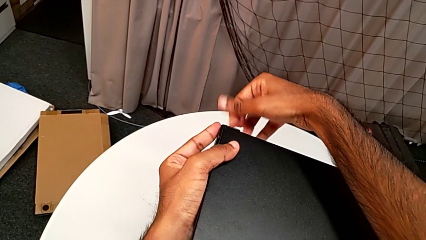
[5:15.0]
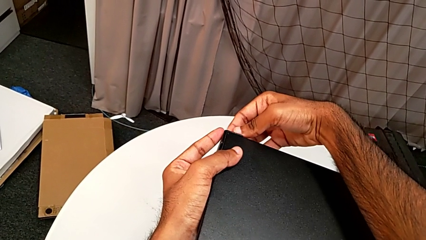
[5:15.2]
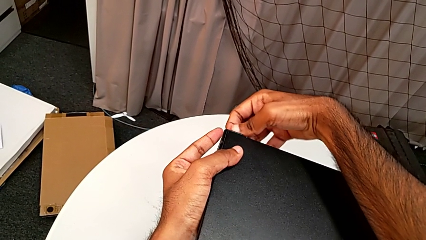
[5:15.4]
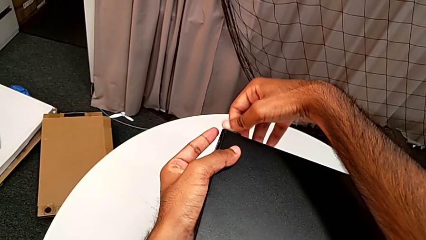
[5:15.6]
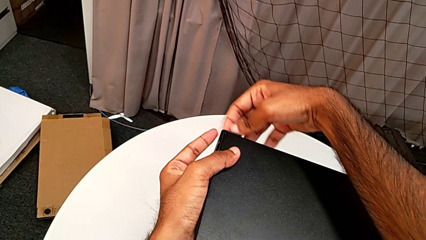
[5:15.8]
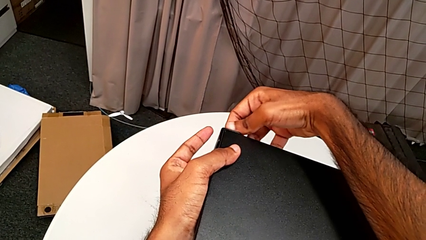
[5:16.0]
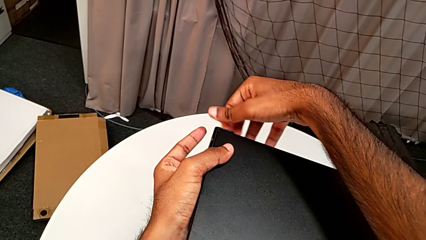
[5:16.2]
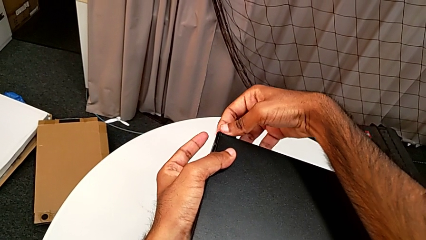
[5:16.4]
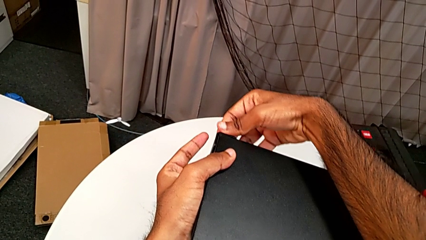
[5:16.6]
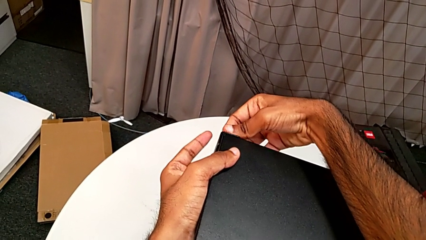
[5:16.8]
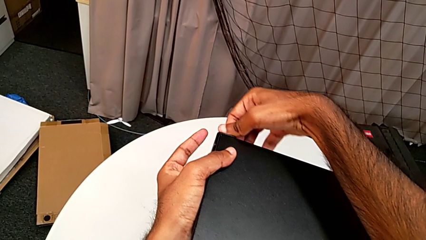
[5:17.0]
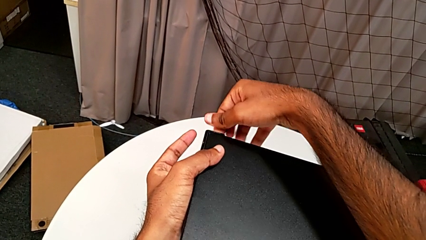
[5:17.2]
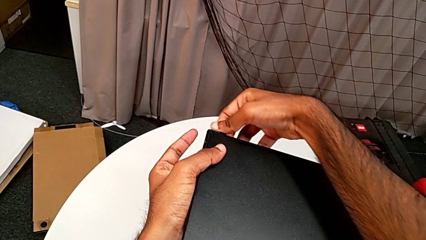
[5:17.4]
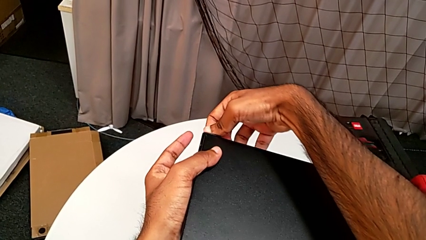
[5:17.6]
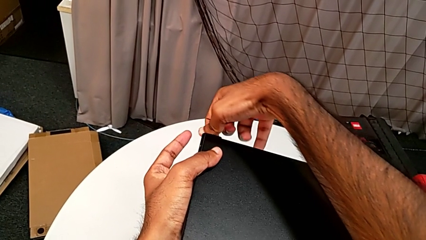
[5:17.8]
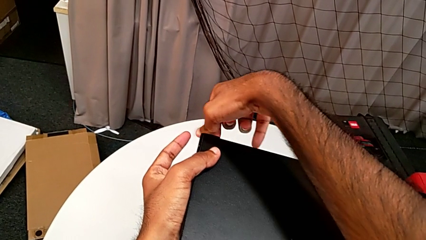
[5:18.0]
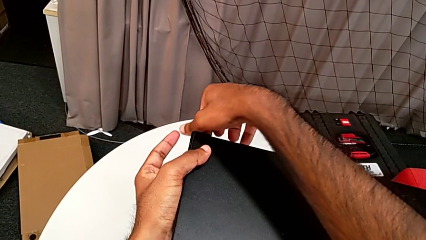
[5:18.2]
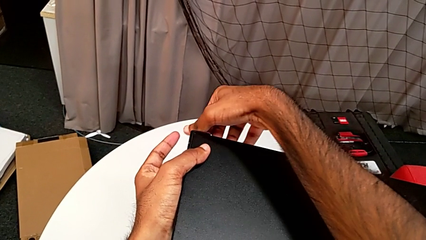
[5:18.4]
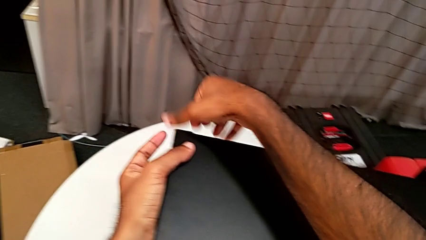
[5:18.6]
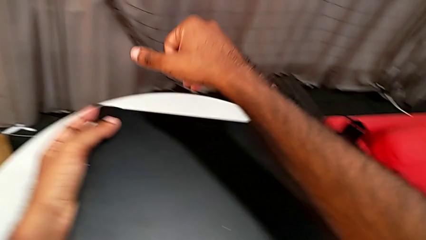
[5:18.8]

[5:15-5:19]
The camera wearer is screwing one side of the second leg of the table. They keep screwing the hex socket head.

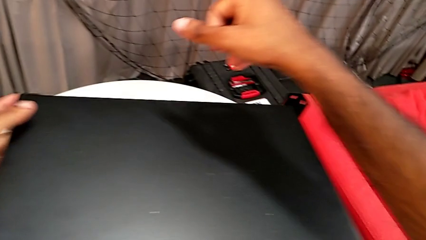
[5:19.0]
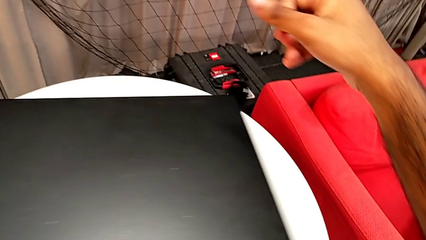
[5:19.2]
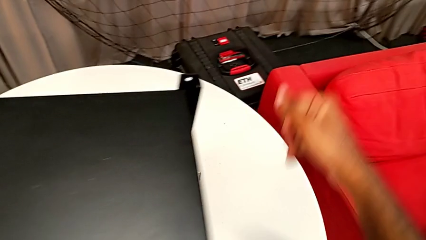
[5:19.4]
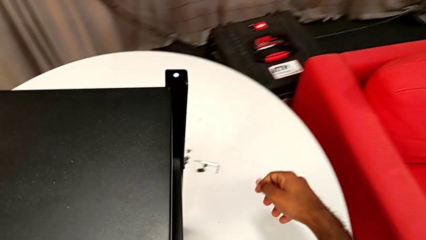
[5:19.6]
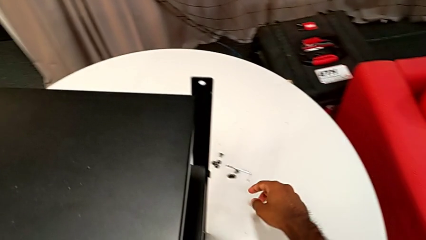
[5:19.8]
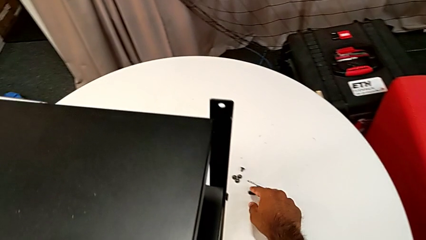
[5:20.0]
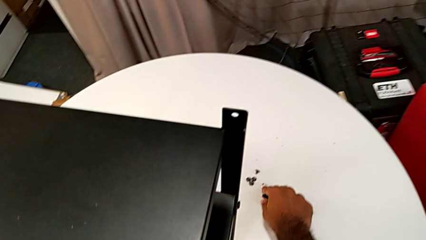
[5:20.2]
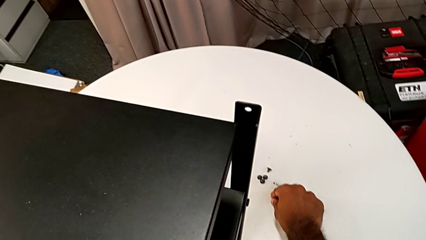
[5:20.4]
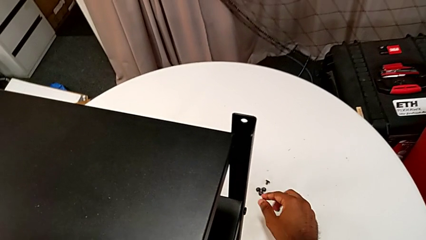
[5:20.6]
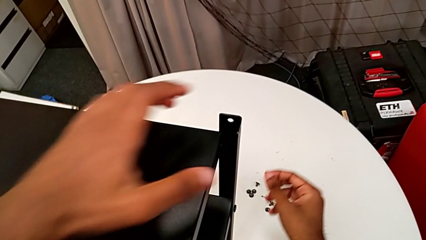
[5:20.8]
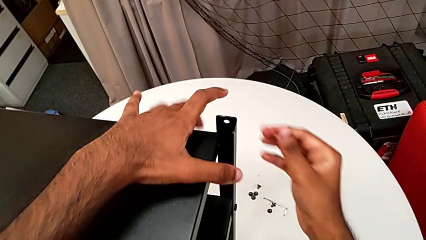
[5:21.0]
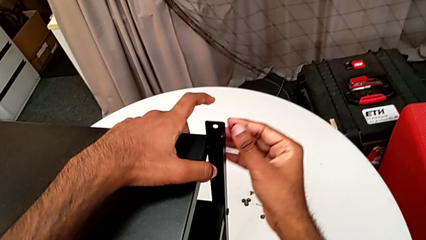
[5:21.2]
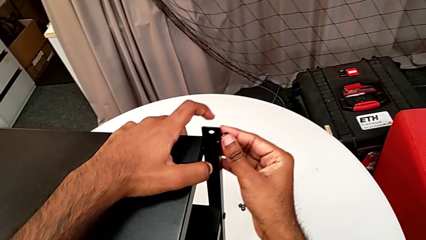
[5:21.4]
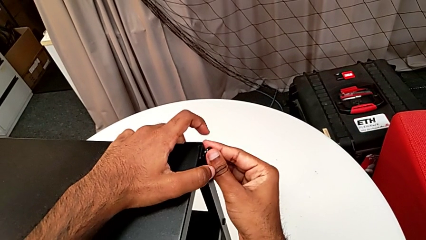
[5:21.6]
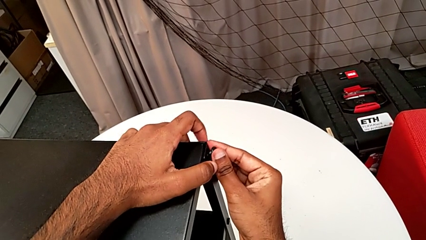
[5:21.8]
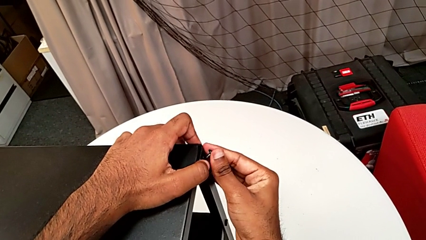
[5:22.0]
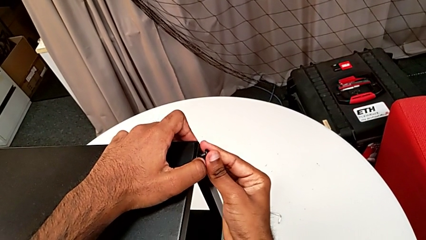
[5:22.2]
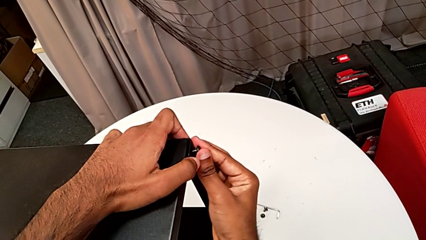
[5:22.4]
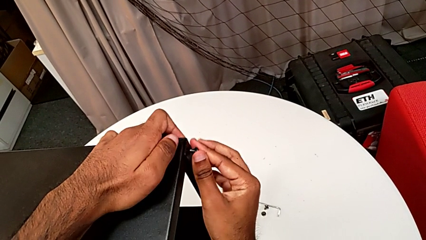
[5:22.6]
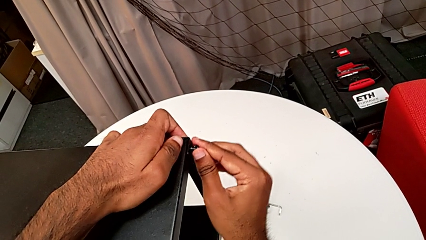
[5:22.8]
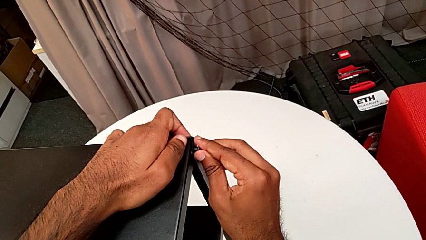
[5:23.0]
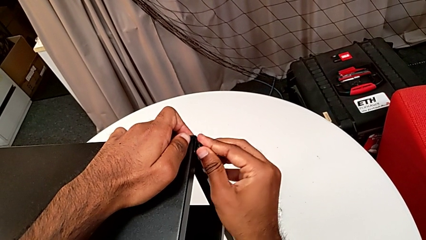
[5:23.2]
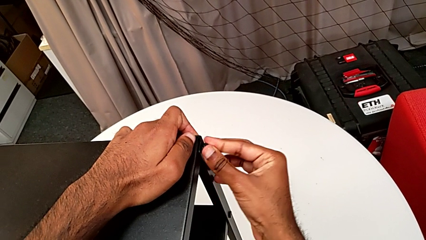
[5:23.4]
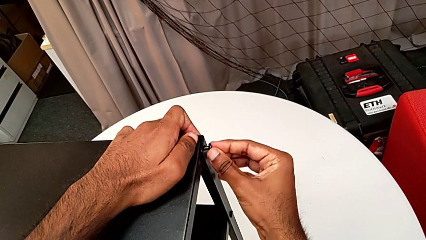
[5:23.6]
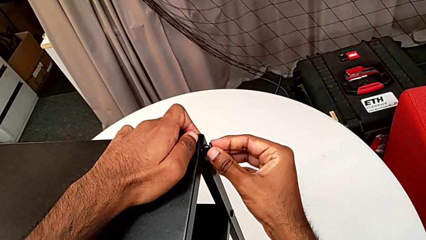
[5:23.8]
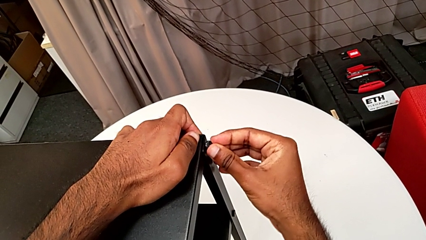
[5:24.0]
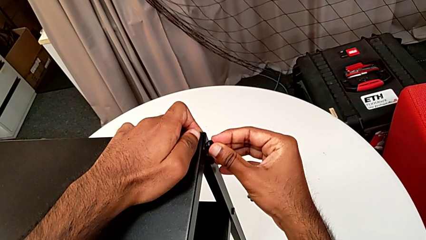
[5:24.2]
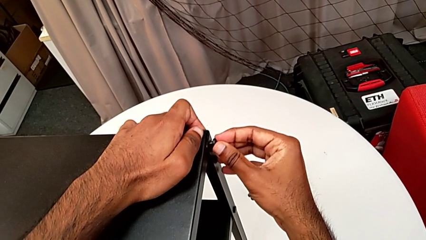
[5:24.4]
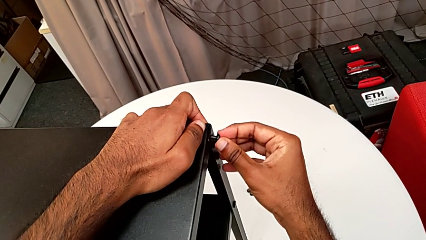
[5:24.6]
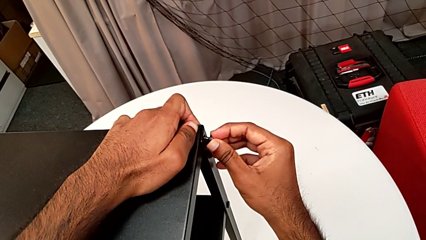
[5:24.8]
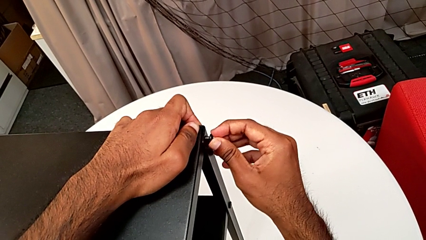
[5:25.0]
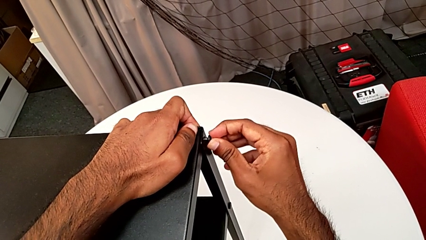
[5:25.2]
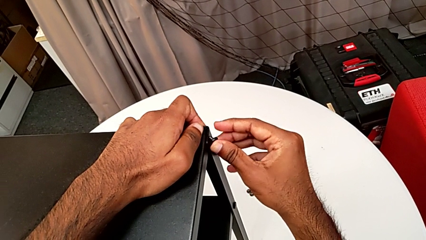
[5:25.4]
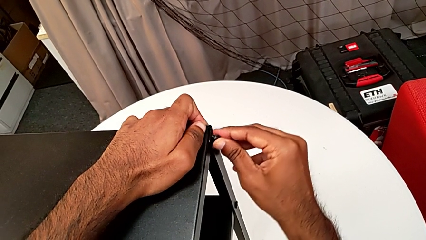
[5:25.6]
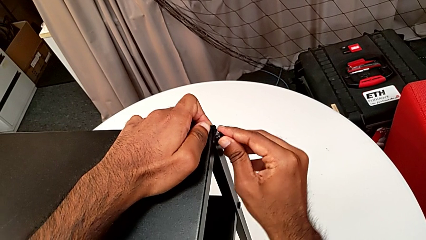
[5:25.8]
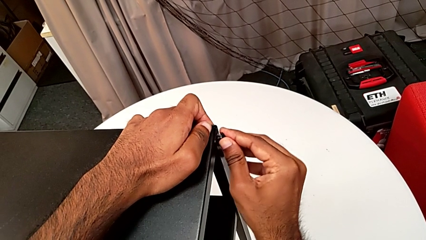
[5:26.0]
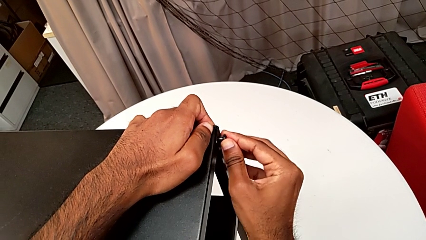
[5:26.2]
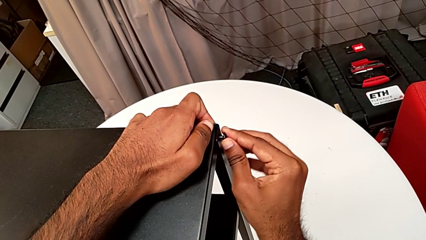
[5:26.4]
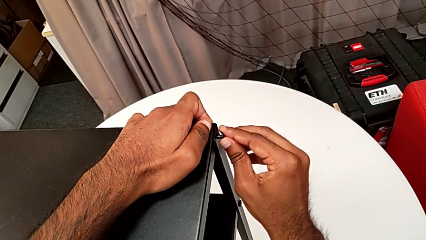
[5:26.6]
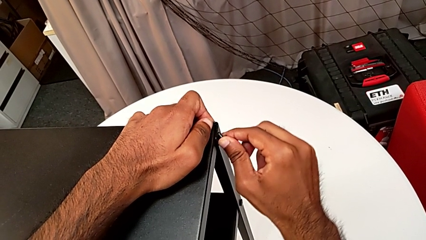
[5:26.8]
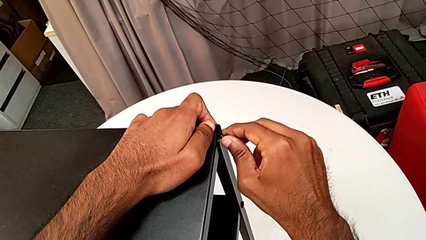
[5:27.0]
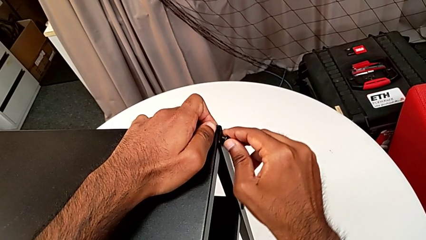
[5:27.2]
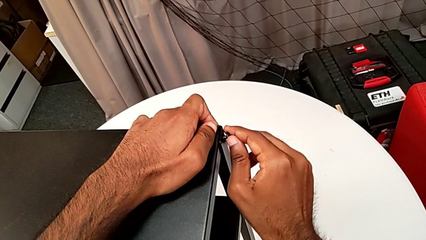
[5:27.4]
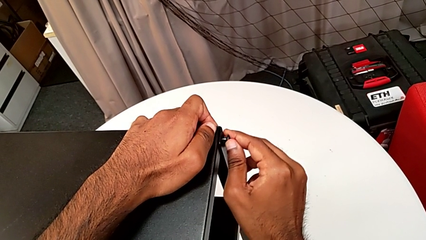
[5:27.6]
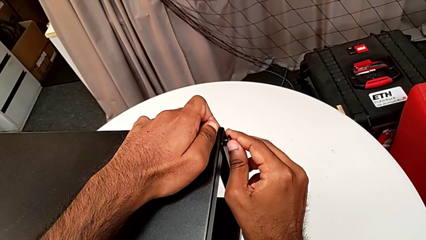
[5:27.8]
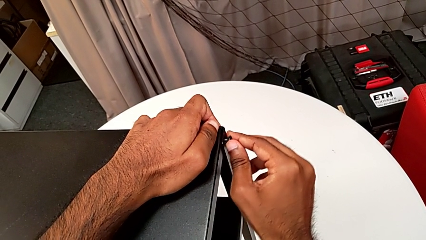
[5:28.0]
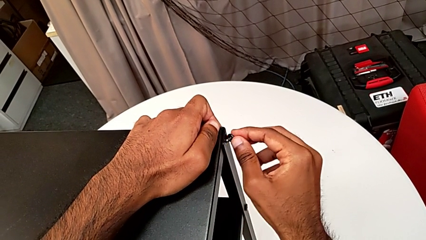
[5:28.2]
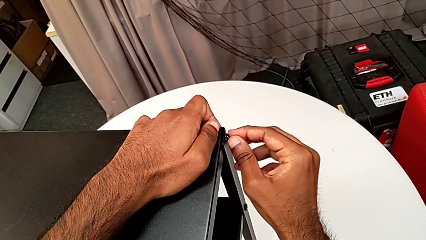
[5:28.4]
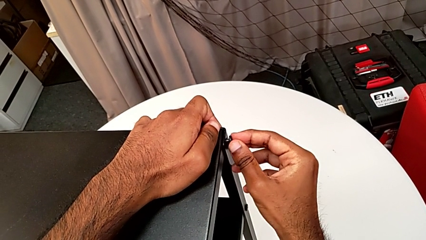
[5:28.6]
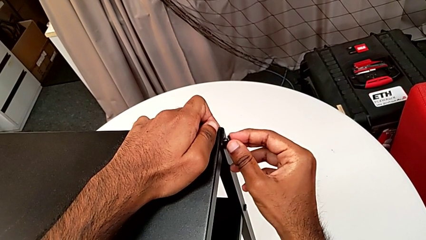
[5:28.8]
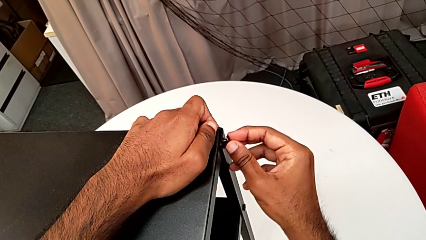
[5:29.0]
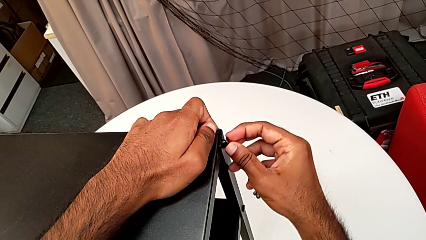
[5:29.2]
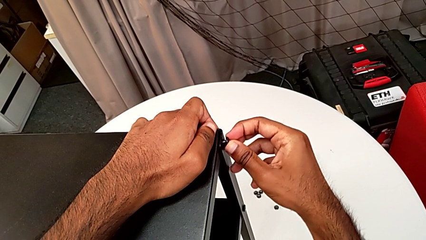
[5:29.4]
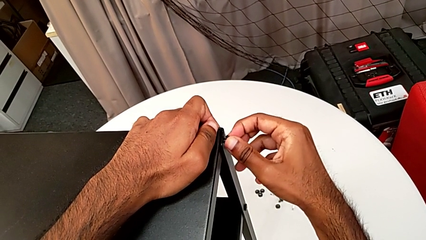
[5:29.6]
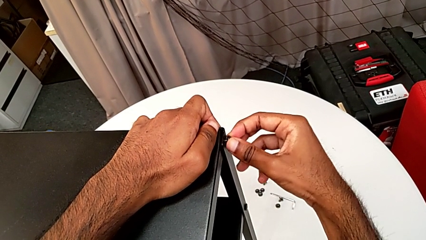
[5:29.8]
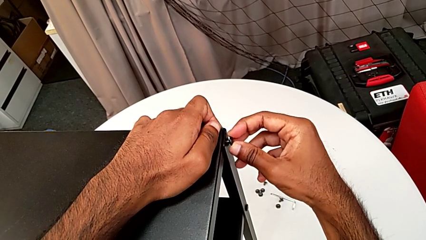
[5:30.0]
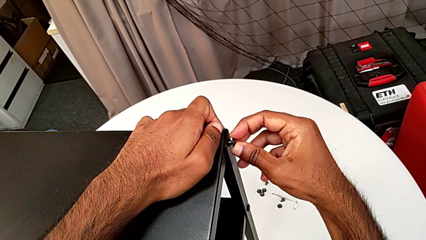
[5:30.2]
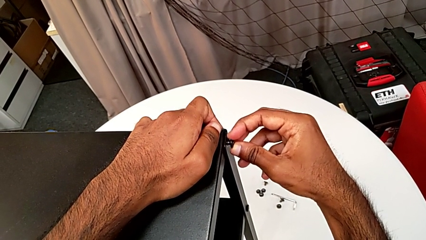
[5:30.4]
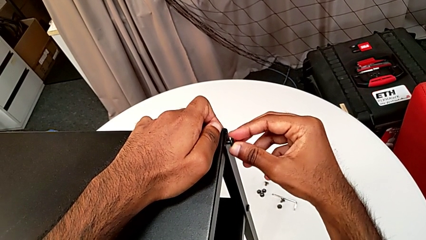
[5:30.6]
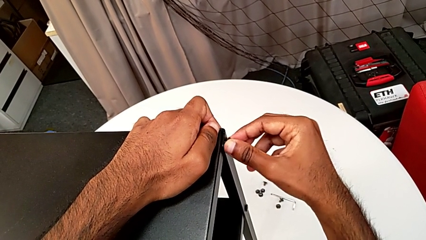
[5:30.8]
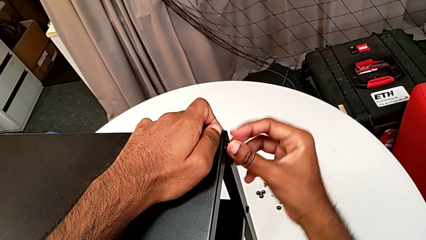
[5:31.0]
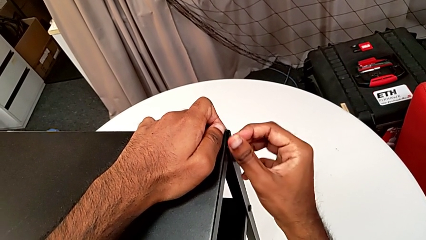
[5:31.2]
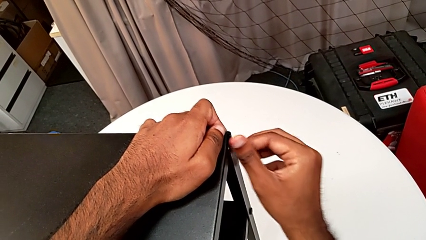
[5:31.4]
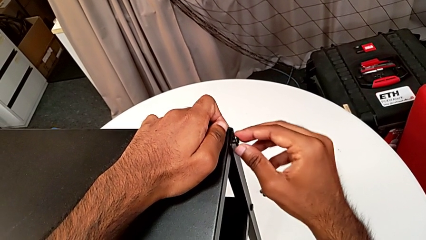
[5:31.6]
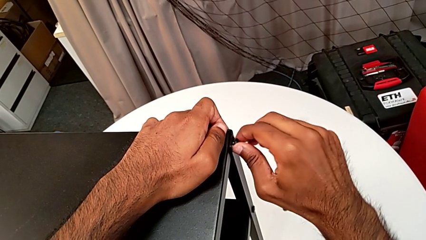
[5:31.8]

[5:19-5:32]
The camera wearer is screwing the third leg of the table. They grab the hex socket head and insert it.
